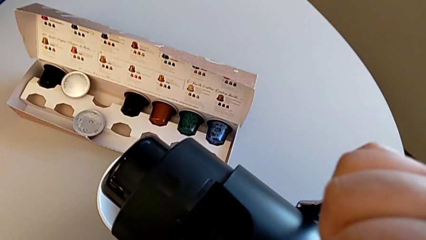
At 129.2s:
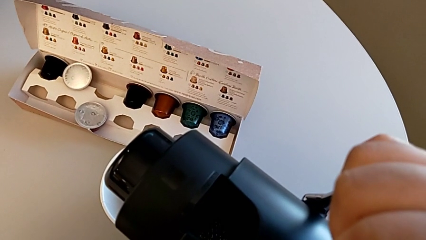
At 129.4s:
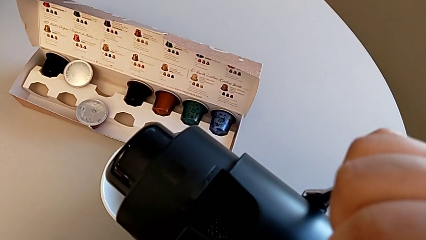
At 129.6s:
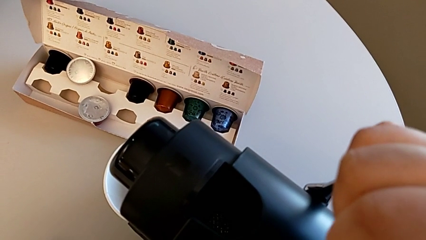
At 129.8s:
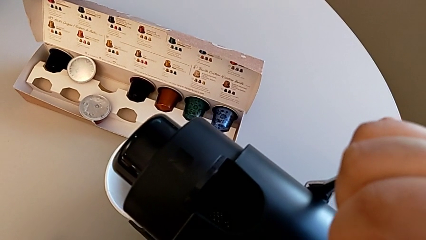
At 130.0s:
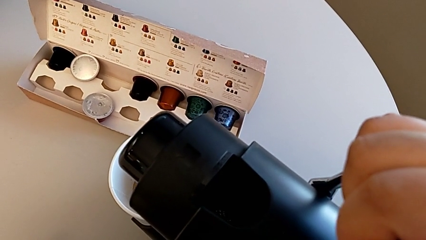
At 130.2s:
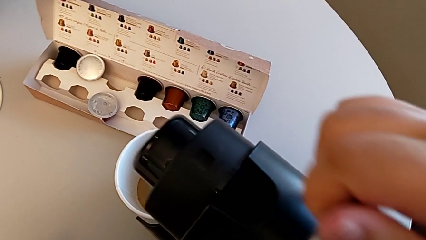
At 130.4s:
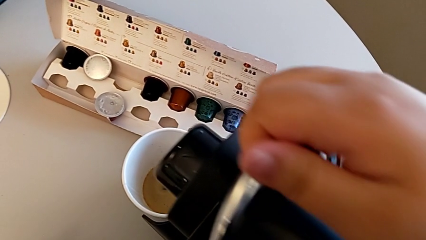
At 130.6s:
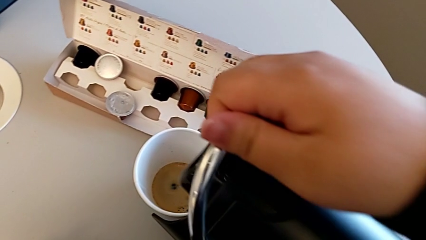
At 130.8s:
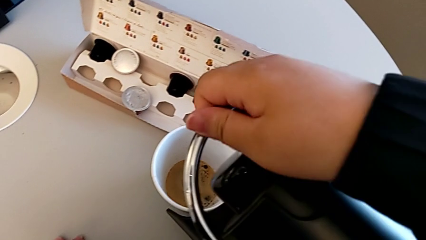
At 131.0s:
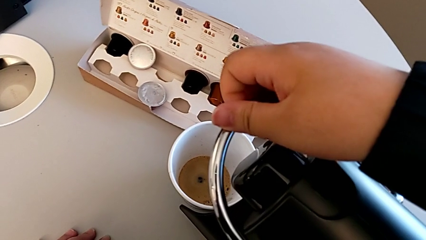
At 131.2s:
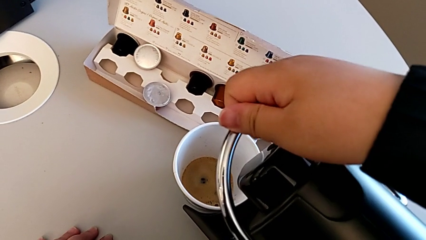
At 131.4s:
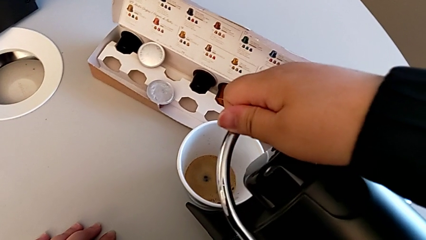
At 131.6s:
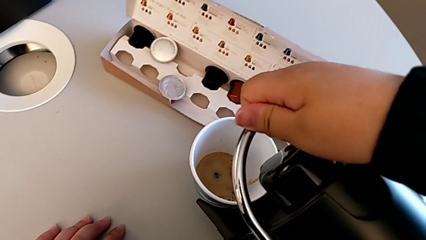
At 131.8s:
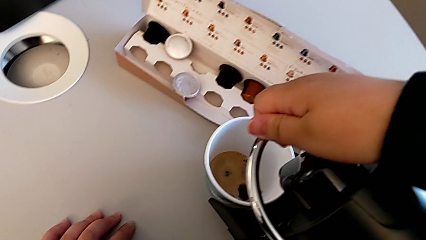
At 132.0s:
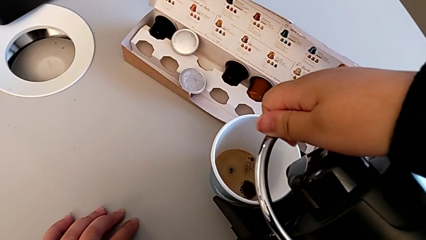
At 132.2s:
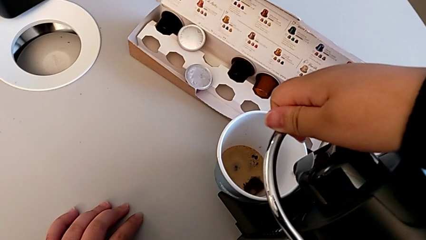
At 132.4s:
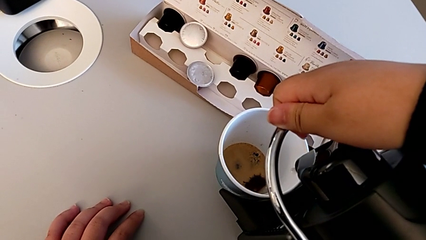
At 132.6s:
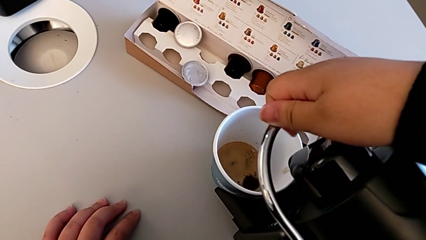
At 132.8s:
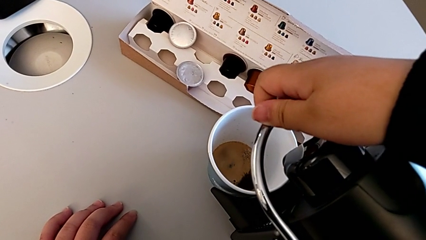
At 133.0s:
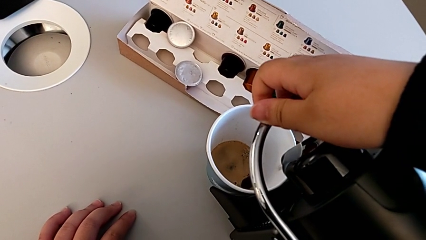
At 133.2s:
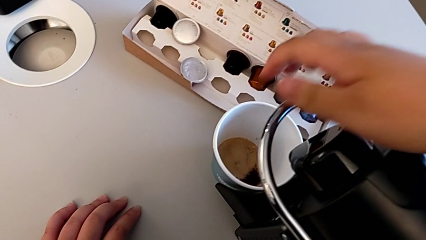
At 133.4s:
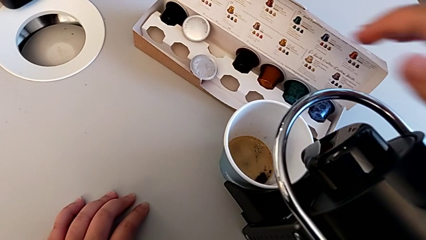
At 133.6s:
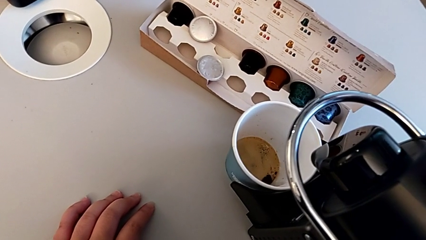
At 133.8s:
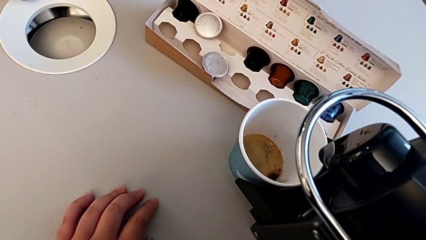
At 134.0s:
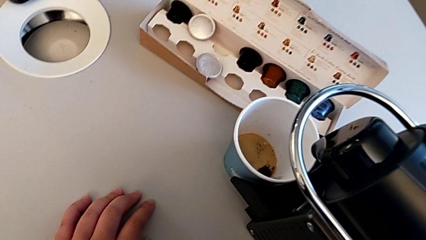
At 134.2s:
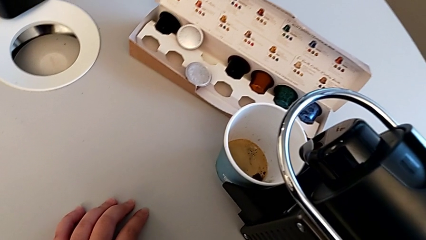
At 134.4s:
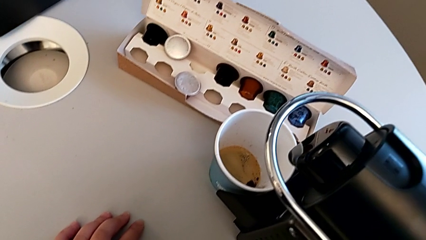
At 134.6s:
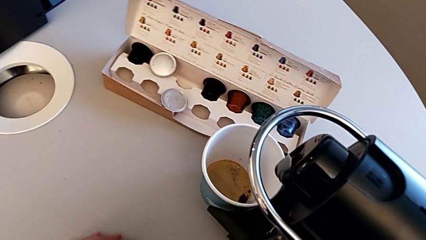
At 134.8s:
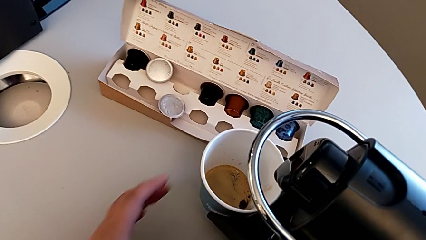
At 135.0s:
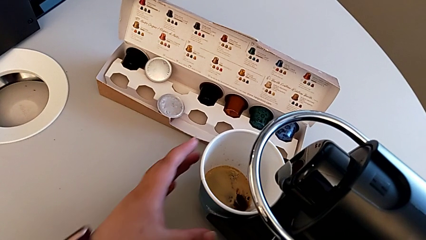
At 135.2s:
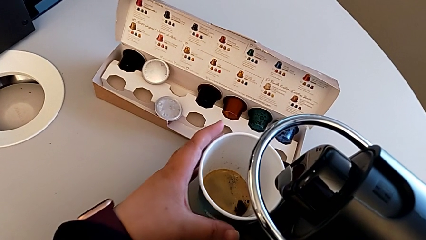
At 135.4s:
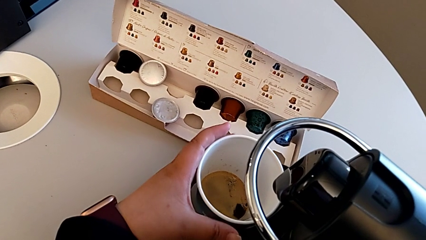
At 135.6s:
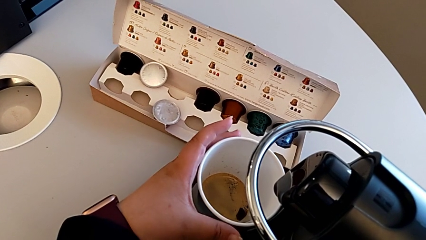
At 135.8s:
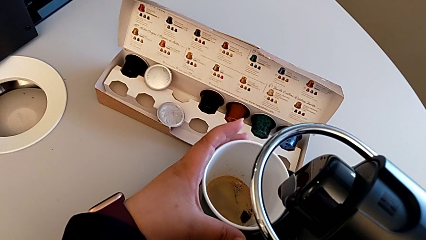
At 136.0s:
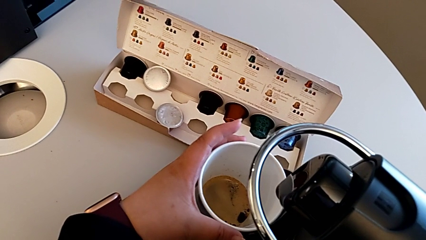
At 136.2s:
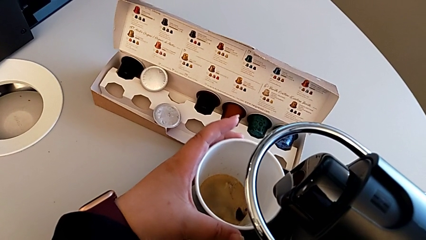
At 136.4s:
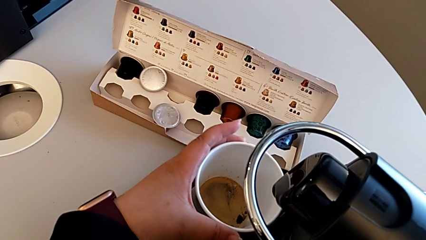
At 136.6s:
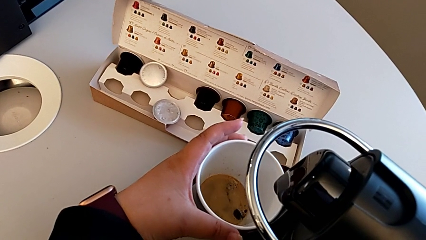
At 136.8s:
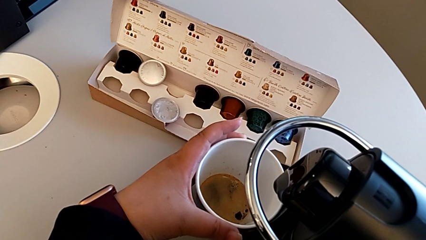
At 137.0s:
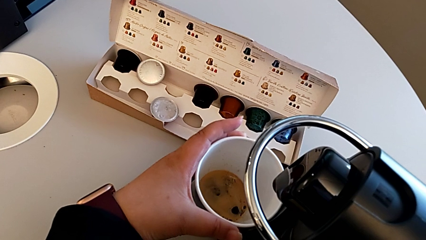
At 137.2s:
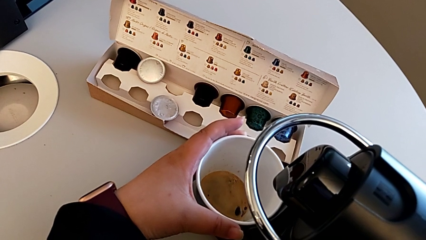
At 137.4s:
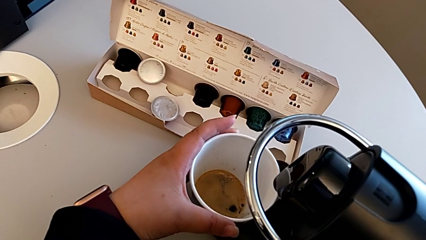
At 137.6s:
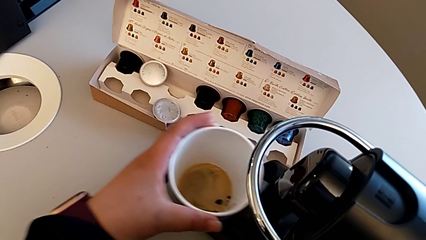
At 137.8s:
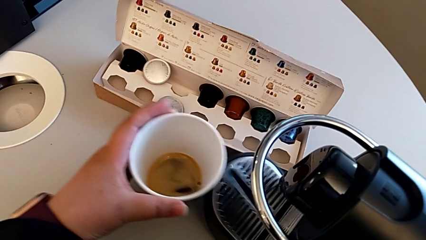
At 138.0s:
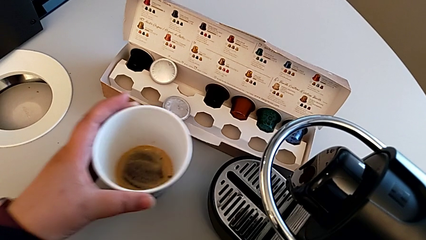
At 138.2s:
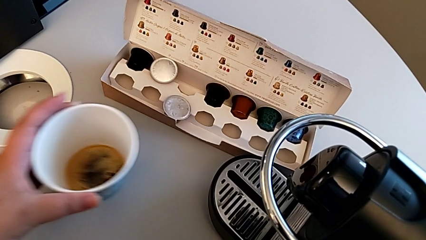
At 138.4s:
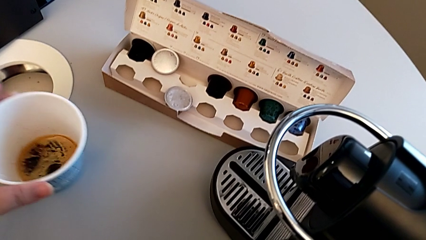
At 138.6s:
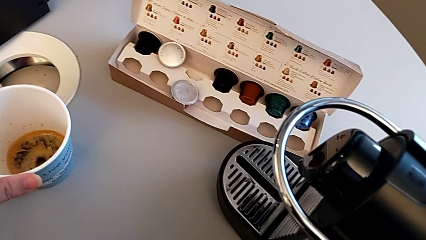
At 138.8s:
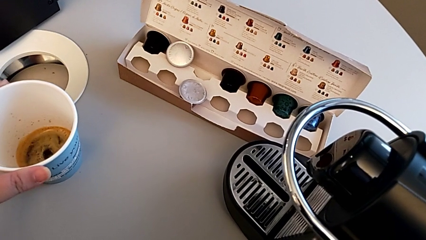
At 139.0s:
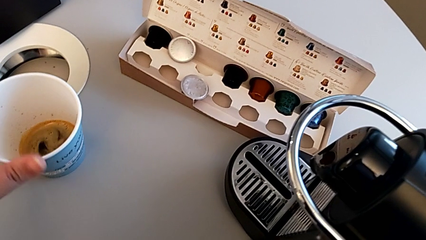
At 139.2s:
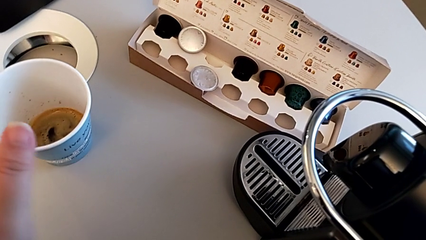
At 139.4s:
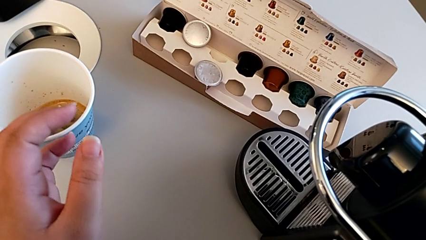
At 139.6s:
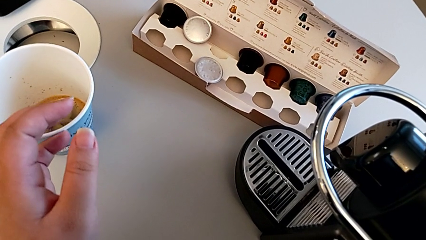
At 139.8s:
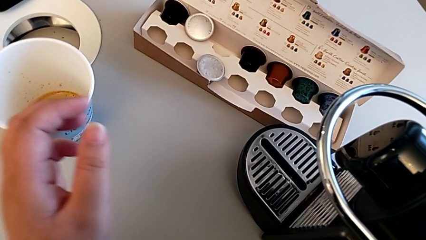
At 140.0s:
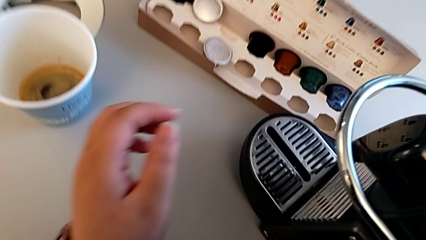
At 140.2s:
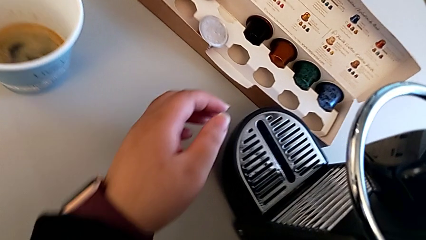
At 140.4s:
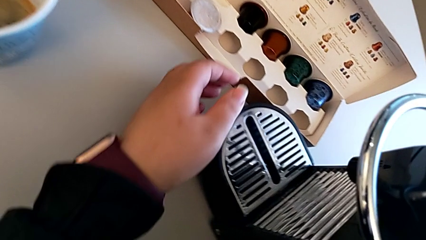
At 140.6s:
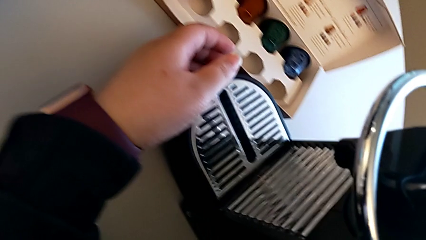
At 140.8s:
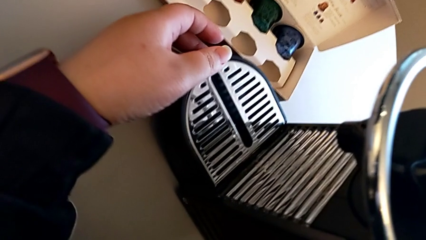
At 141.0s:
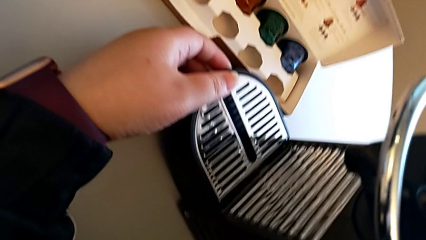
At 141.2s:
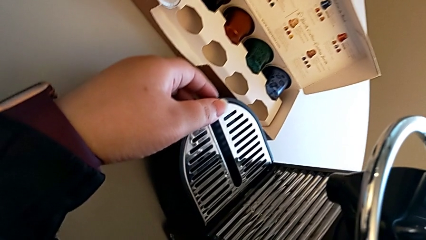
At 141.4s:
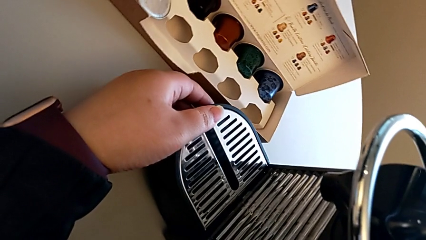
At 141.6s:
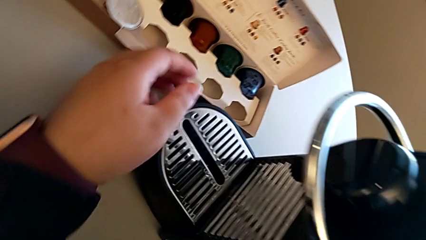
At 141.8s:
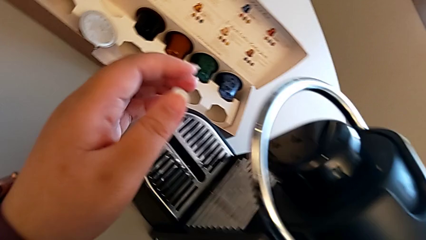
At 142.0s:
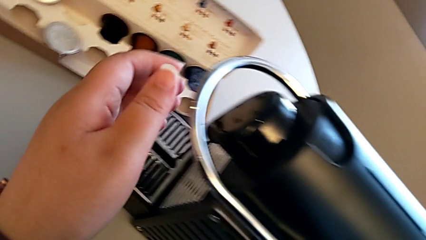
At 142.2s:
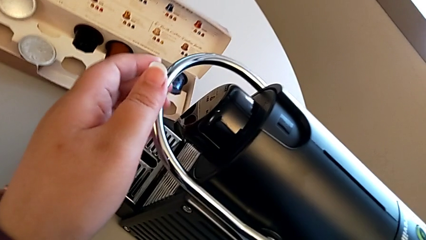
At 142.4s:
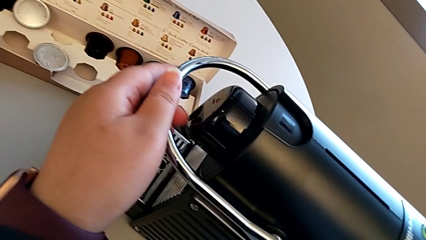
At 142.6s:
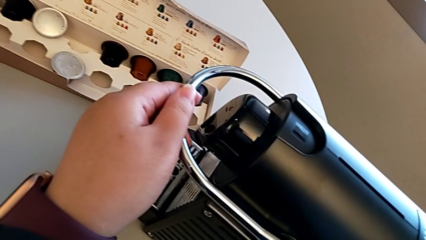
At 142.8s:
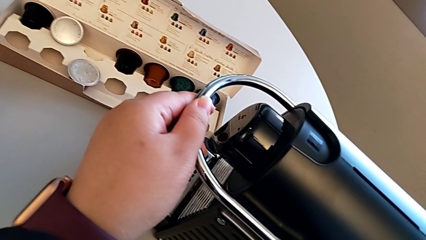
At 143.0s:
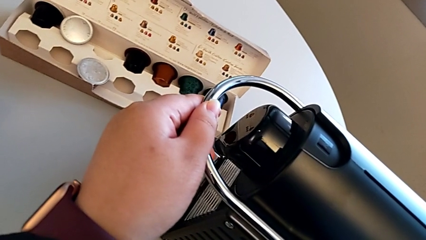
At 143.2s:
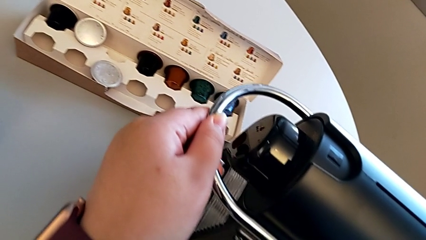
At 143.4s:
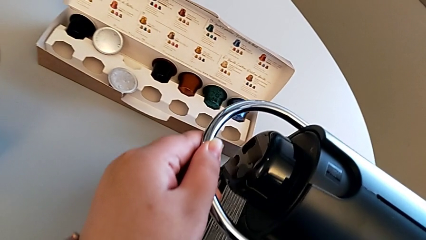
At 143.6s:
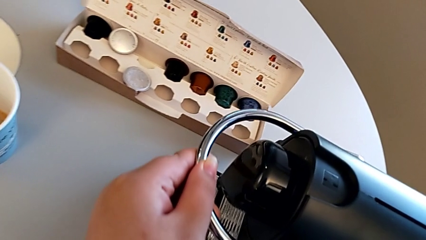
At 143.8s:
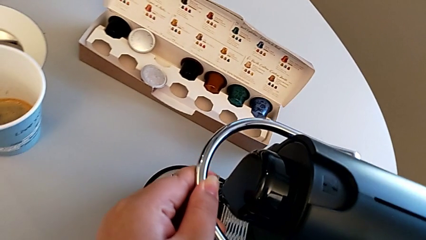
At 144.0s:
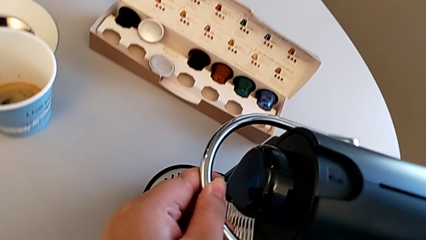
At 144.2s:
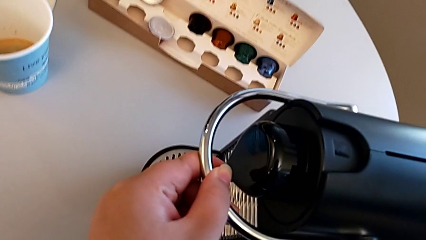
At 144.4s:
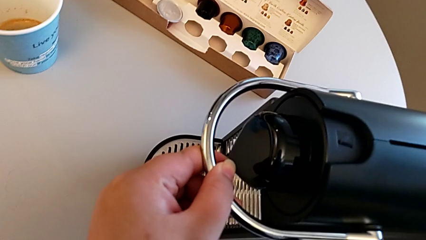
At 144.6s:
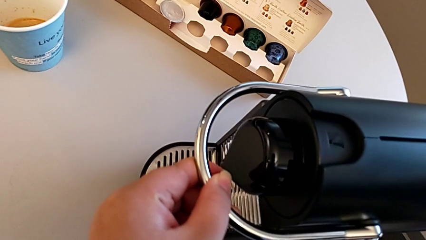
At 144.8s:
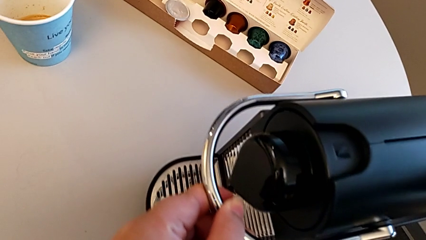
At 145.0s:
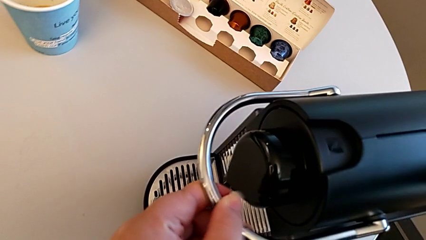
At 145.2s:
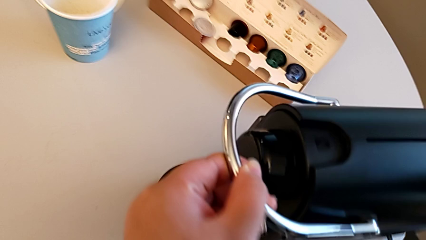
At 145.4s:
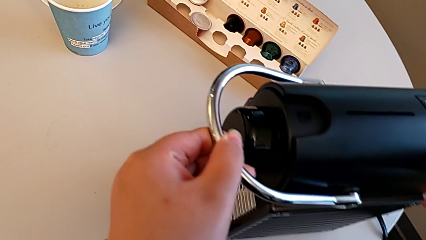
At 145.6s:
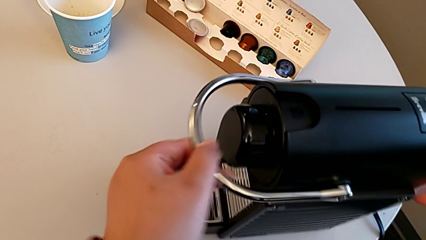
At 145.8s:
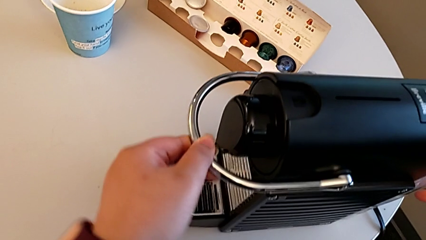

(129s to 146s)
The camera wearer is emptying the capsule container. They push the lever with the right hand. They approach the cup, rotate it, withdraw it, place it, approach the drip tray, approach the lever, grab it, slide the capsule coffee machine, pull the lever and push the lever, all with the left hand.
